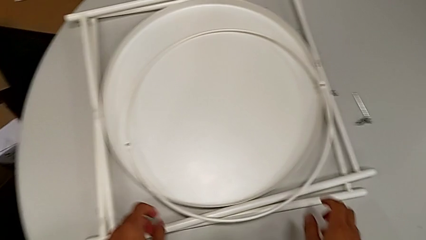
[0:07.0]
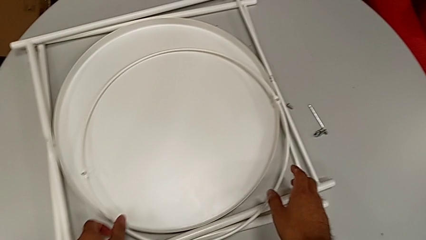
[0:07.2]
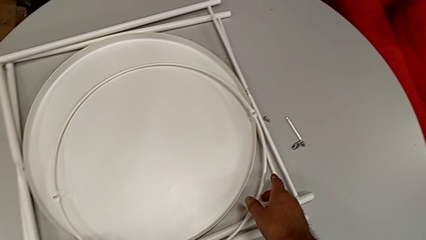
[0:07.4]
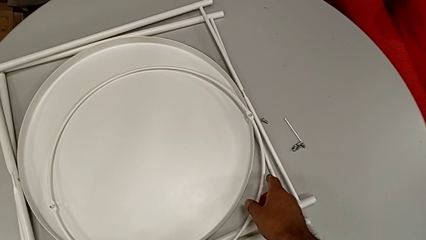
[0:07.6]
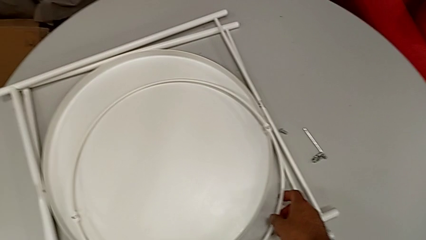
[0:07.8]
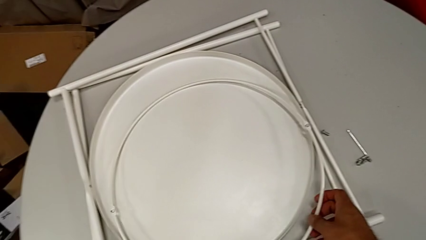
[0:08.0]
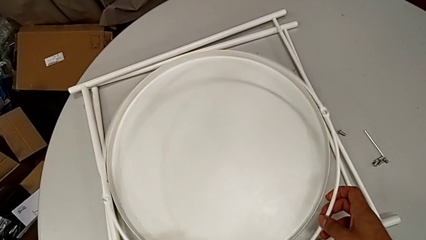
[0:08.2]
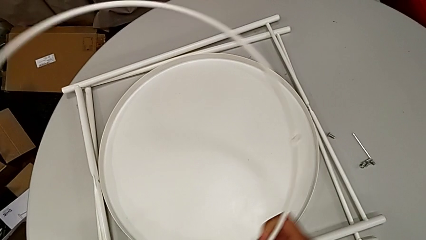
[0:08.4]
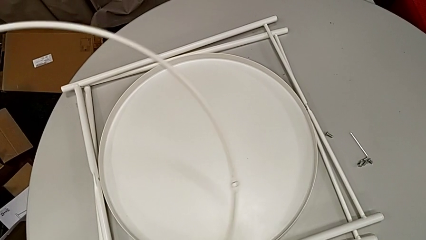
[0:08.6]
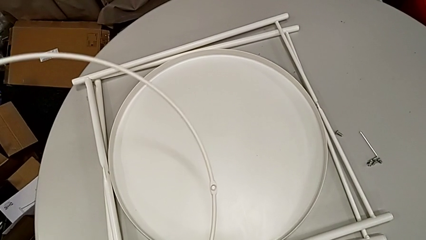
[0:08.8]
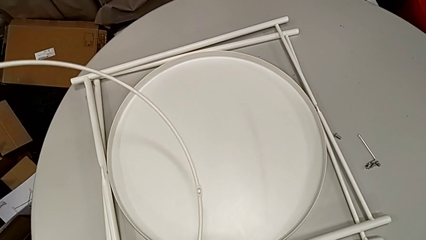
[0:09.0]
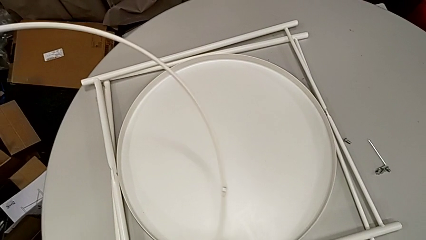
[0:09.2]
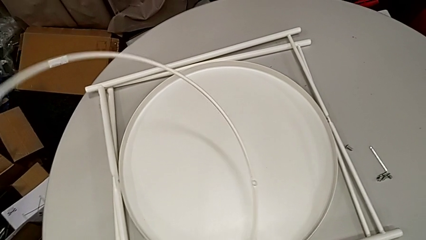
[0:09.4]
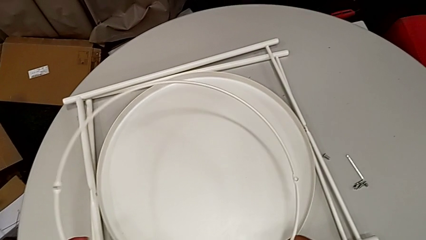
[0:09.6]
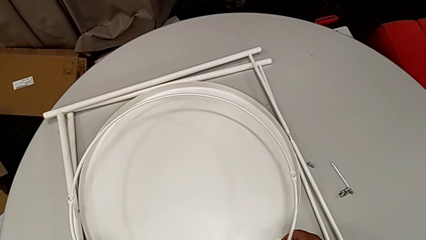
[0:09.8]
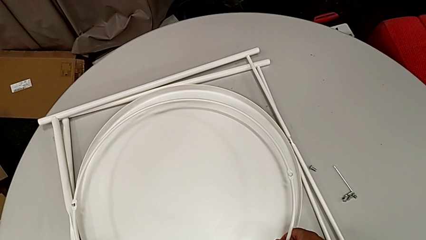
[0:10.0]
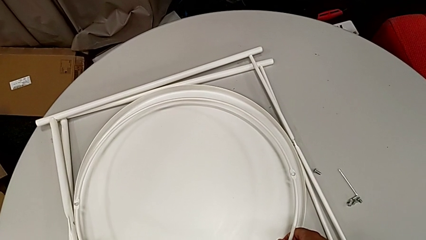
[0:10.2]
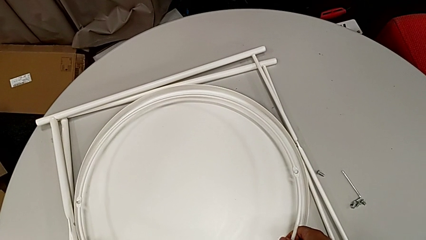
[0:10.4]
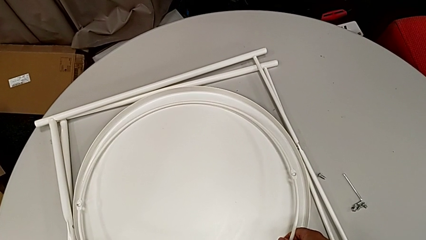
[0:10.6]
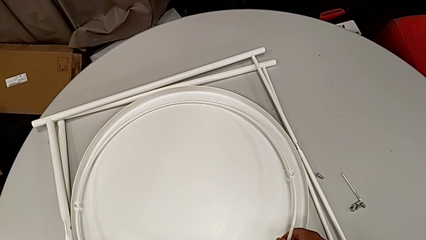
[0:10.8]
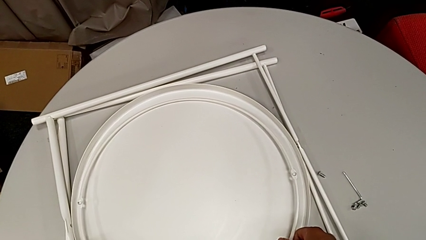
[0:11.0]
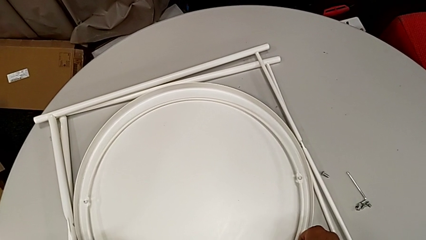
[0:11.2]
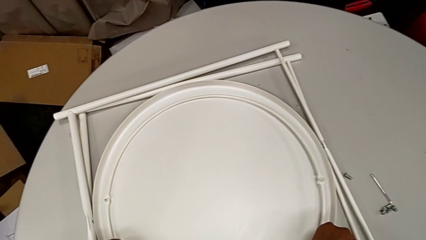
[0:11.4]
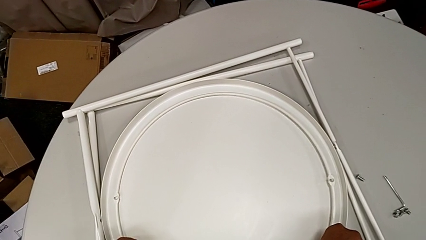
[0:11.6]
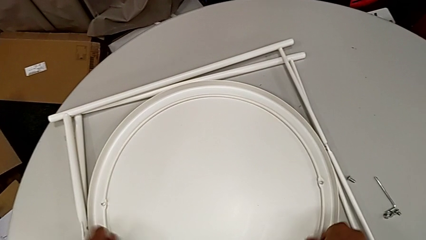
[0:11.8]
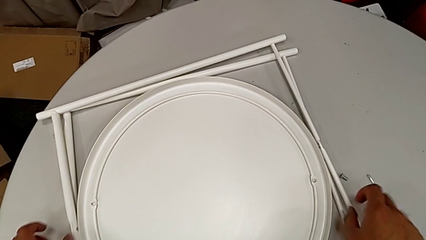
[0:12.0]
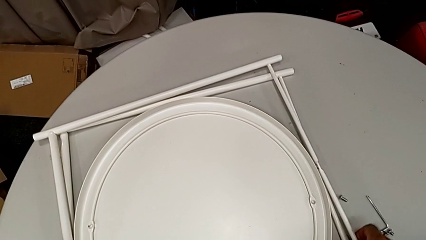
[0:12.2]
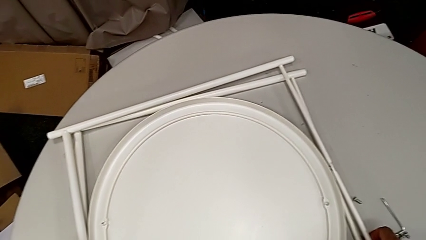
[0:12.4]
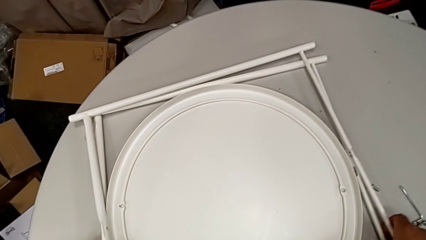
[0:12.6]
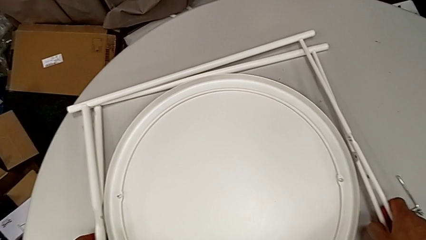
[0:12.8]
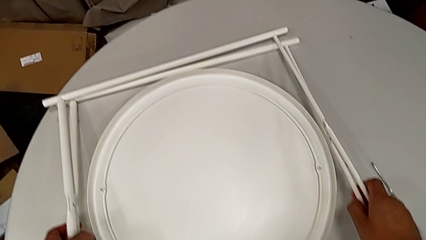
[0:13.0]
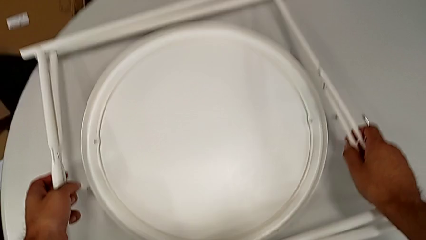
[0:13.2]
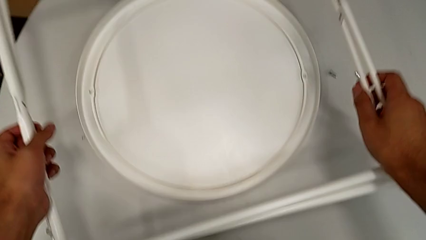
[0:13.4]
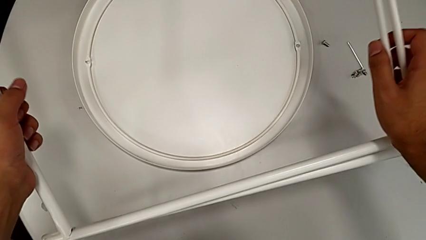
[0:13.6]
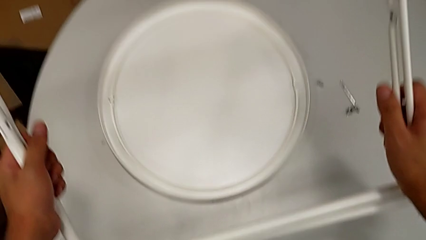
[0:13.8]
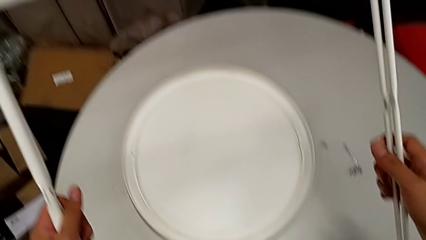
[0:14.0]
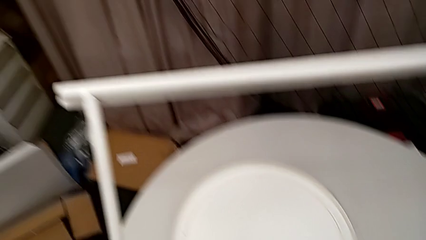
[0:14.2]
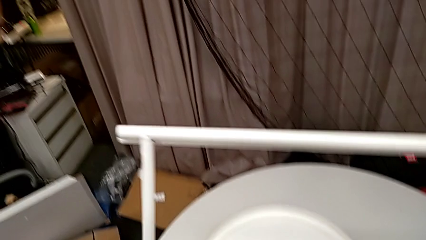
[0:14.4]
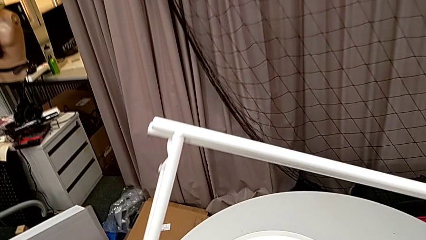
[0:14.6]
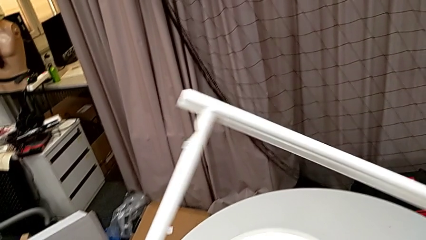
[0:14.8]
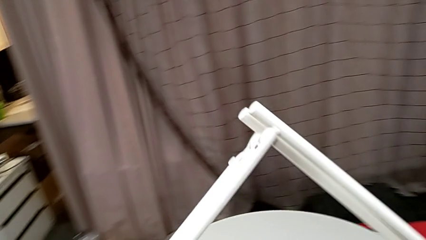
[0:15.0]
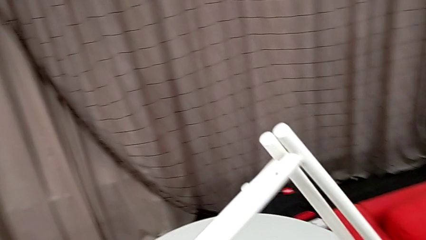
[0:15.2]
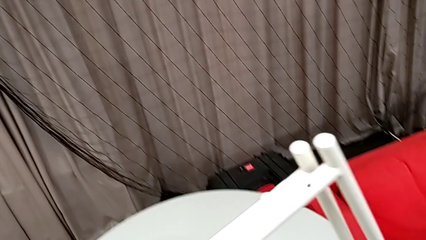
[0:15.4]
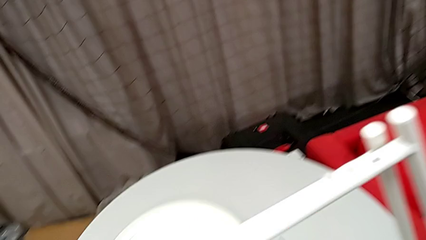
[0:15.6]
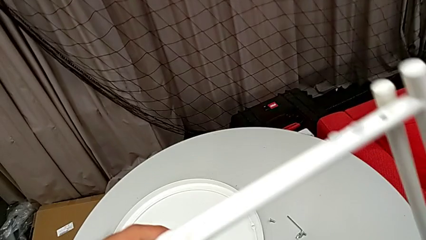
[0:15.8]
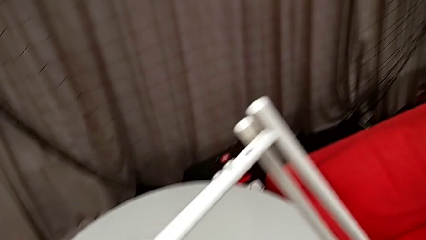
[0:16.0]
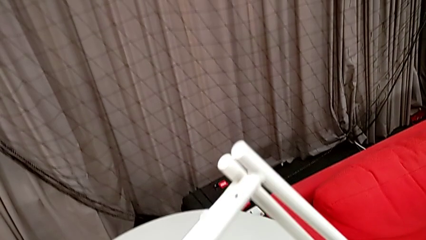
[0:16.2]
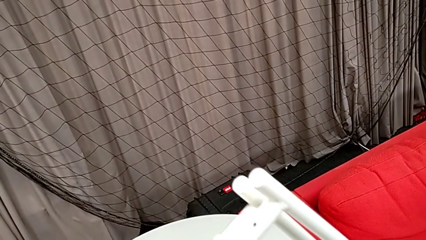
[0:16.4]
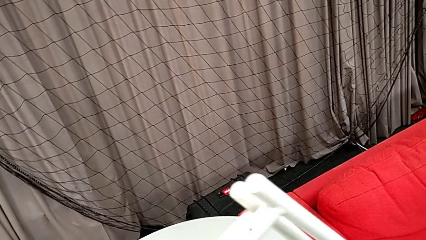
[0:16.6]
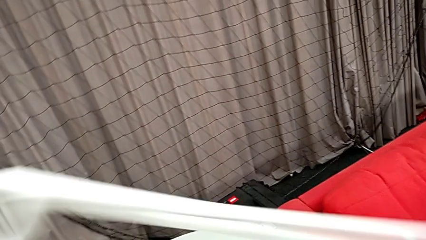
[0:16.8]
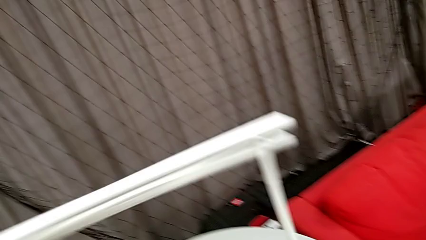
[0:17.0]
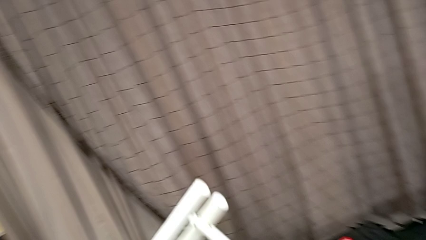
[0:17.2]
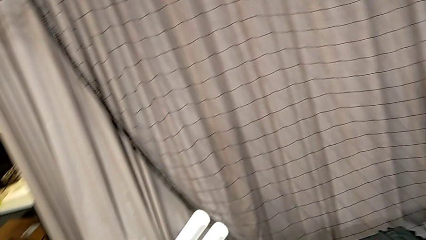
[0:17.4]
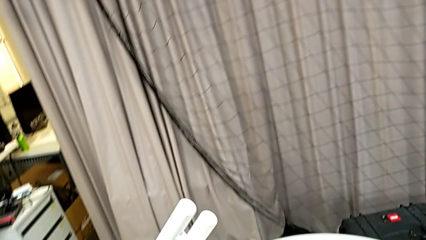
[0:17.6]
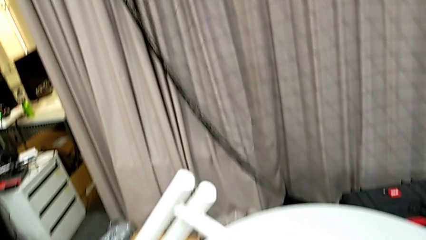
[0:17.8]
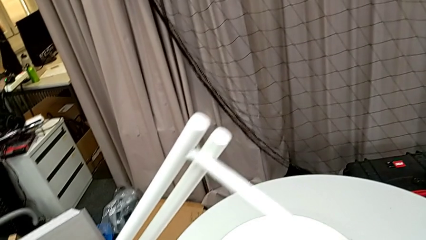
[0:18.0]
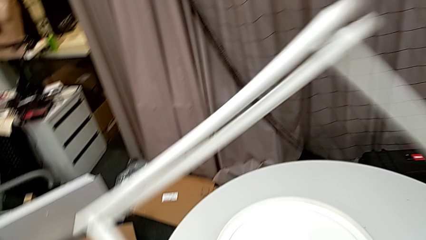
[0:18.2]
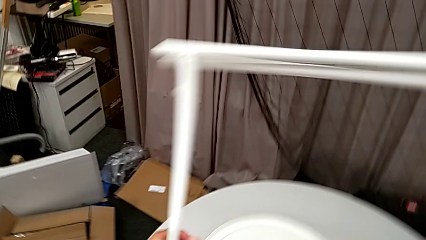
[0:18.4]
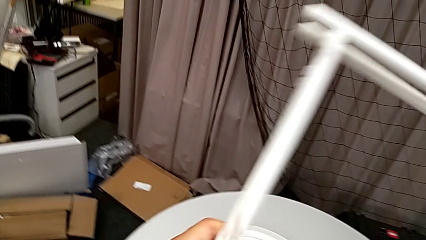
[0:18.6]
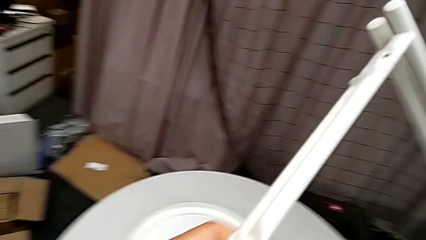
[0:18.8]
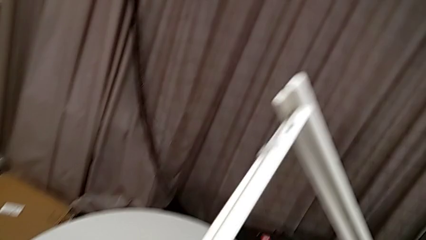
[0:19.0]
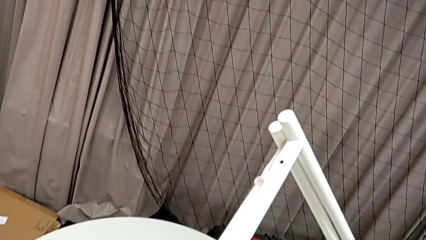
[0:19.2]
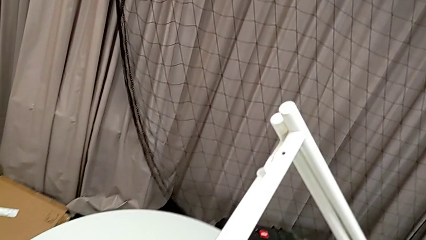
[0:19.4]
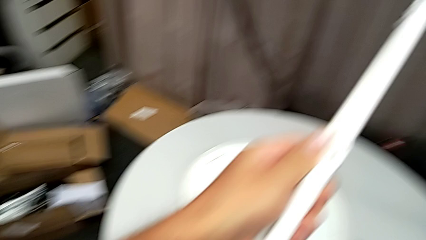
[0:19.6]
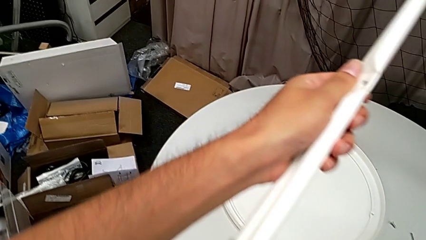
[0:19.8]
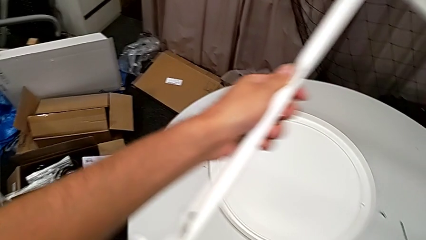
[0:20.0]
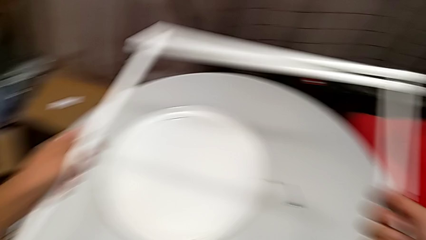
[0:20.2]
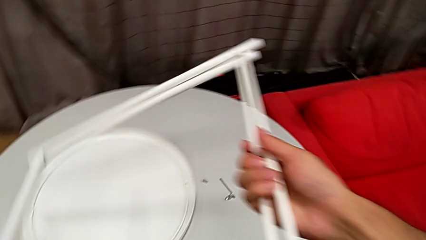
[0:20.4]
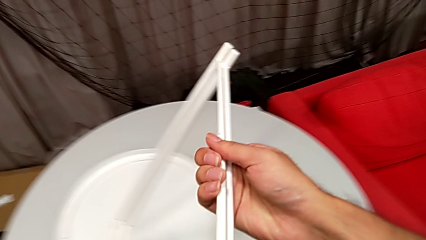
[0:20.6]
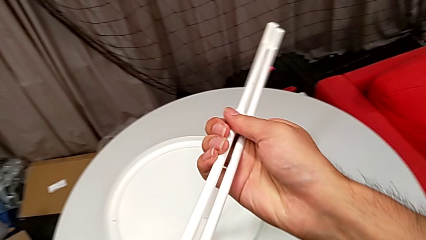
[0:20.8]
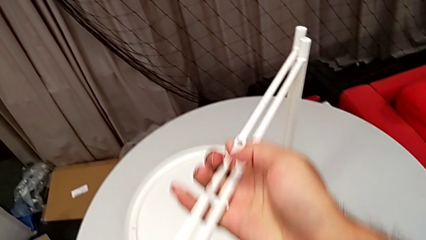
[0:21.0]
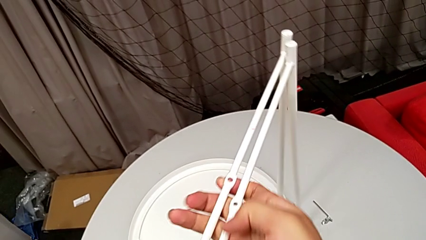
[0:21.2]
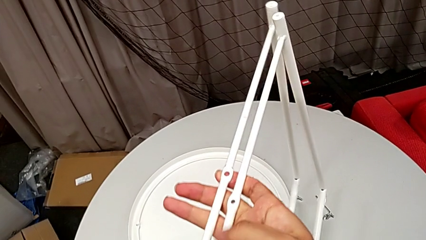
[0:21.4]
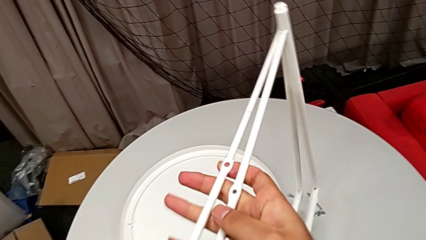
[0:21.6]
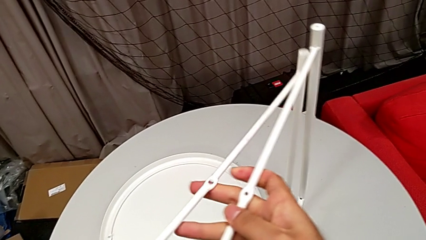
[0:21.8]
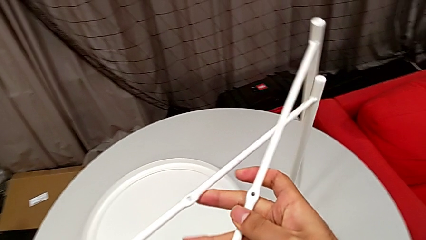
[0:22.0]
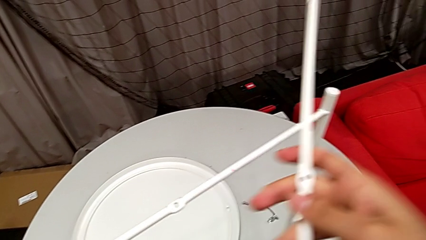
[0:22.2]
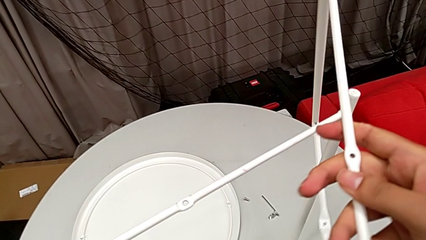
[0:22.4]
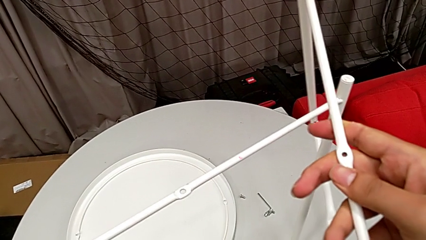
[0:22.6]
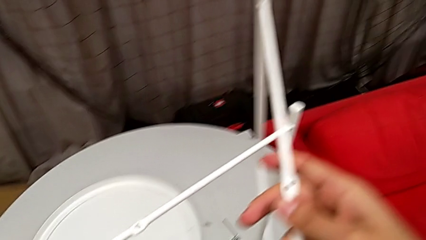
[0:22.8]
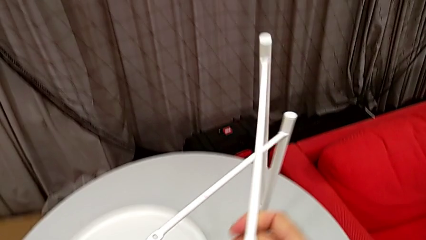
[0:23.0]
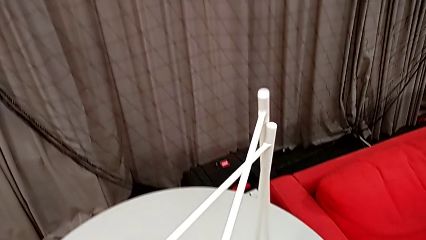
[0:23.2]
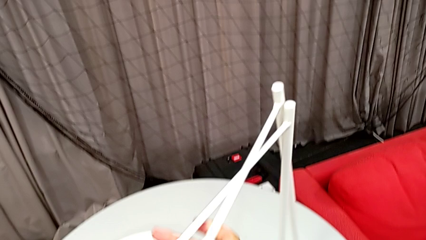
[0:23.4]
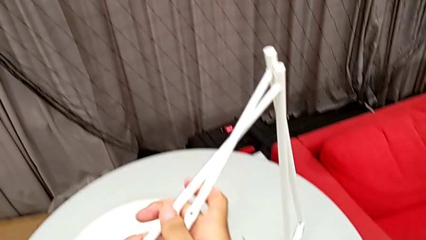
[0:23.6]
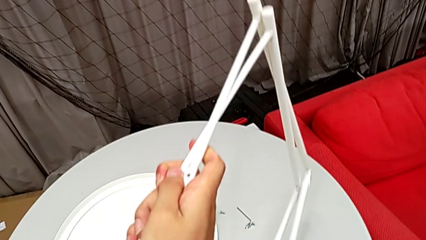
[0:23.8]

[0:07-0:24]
The camera wearer is assembling the two legs together. They wrongly lift the circle, inspect it and place it. They lift the leg, inspect it twice and wrongly align it.
